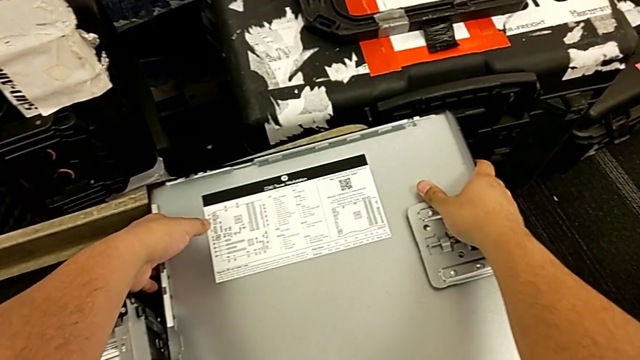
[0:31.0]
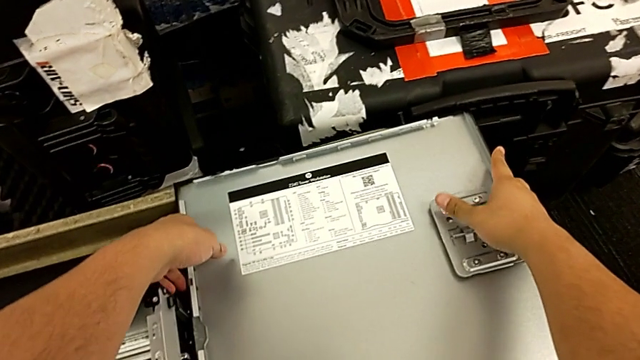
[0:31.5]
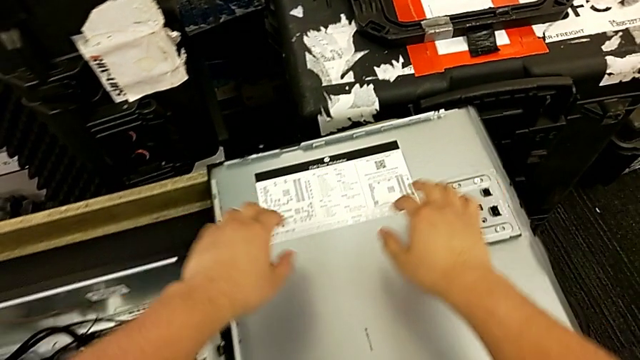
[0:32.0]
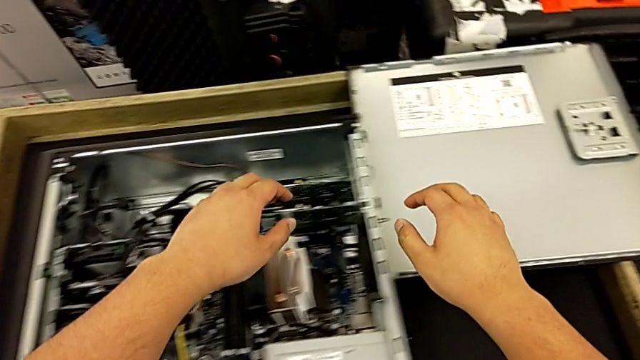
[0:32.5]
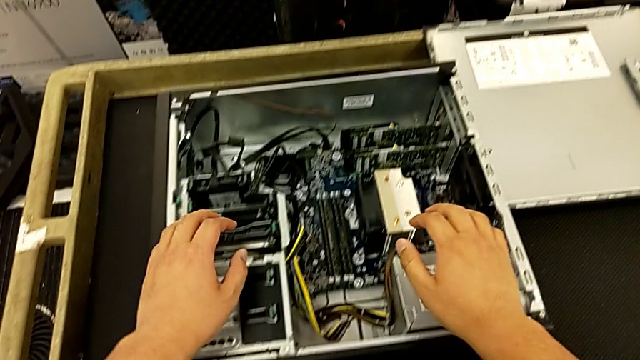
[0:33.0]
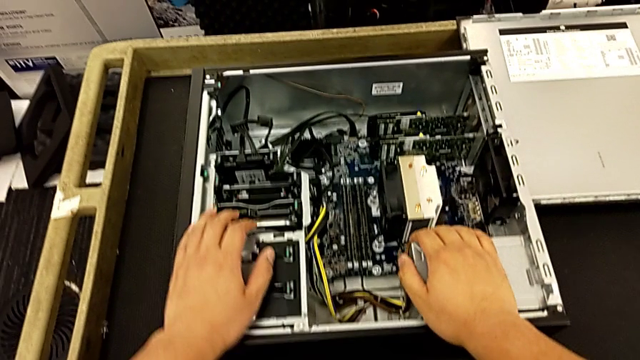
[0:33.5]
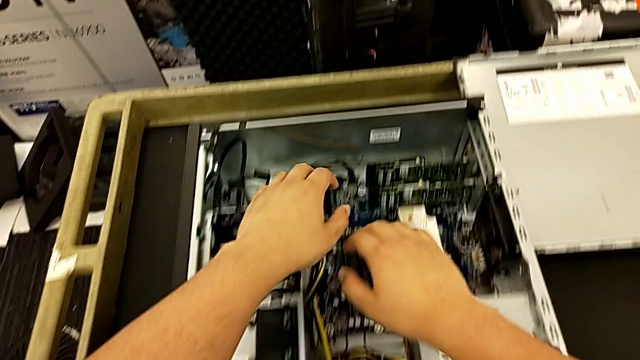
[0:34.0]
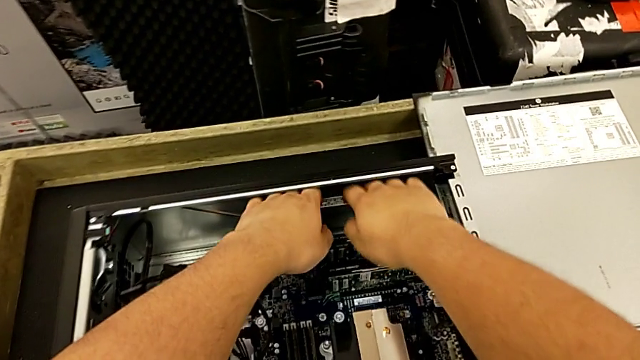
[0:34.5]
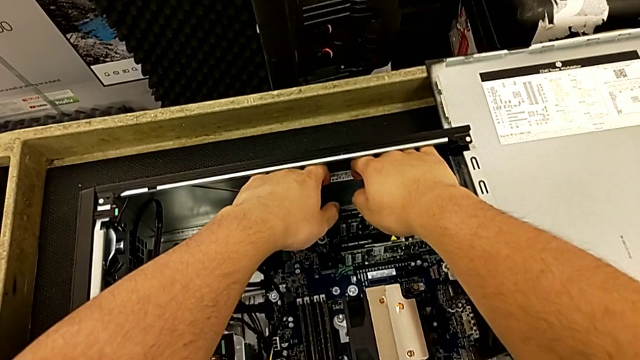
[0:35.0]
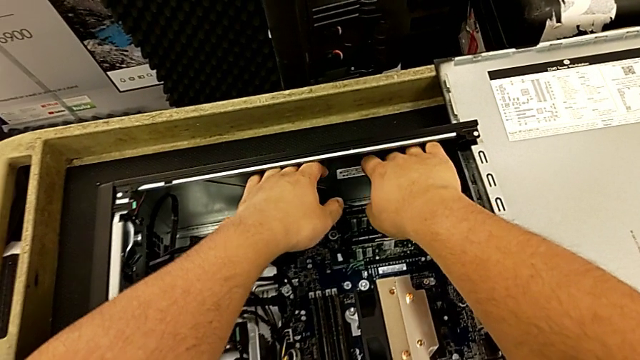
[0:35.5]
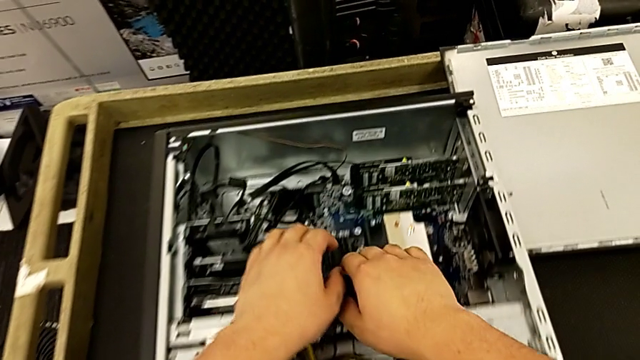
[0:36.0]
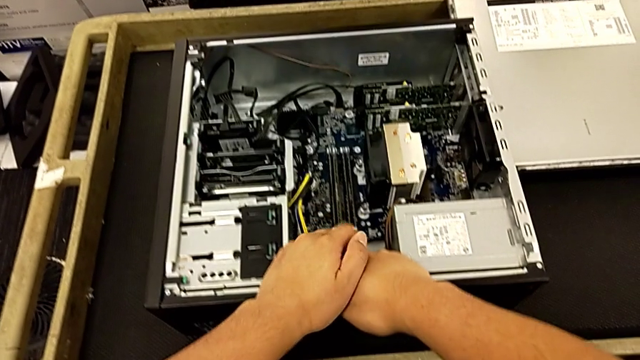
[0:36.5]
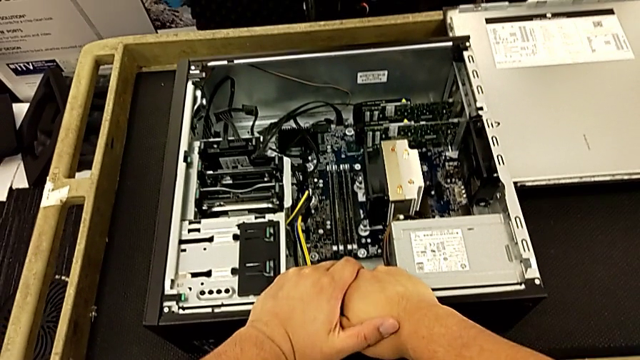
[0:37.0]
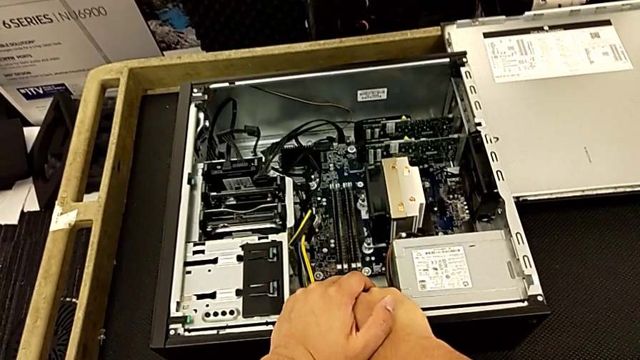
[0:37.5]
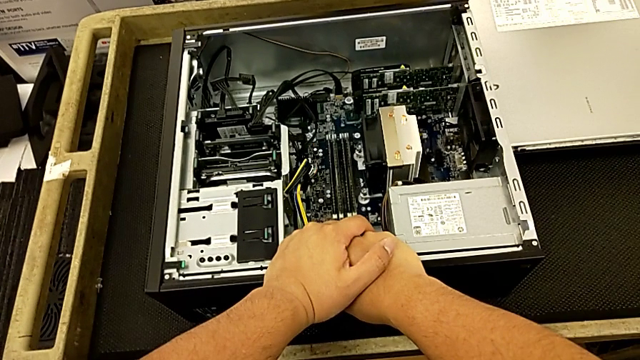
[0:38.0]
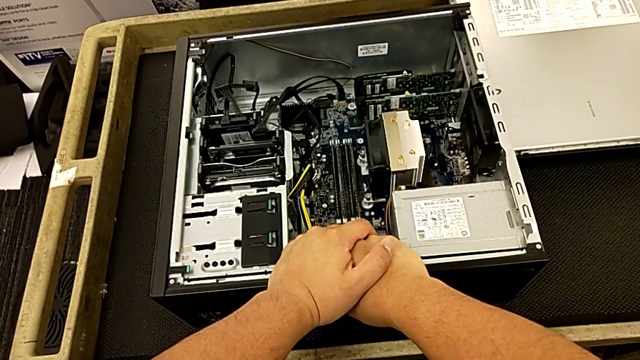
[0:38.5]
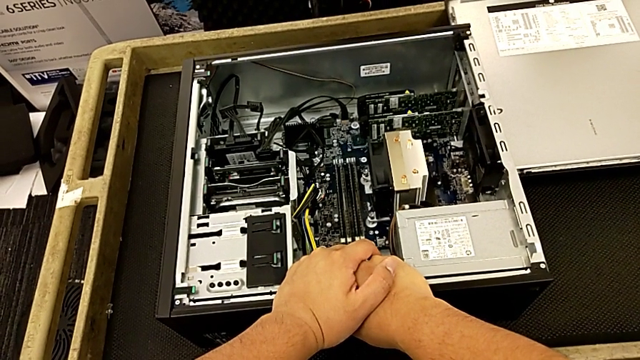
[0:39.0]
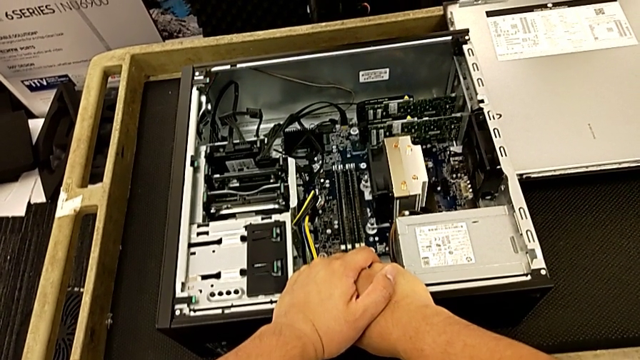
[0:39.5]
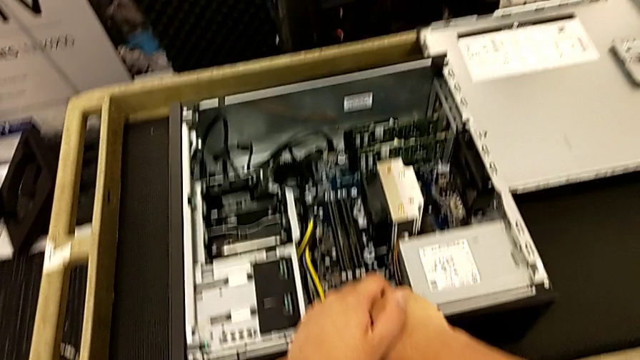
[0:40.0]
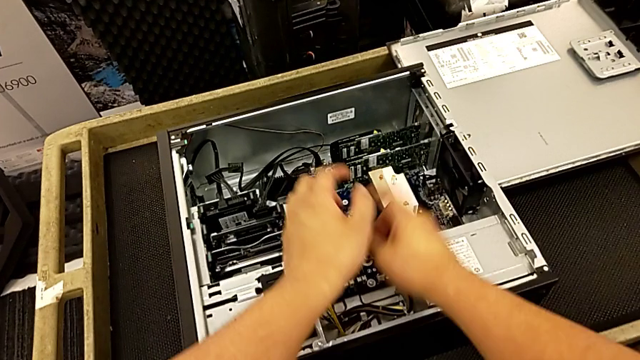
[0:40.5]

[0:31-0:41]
The camera wearer is removing the first graphic card from the motherboard. They touch the top computer tower and touch the bottom computer tower.

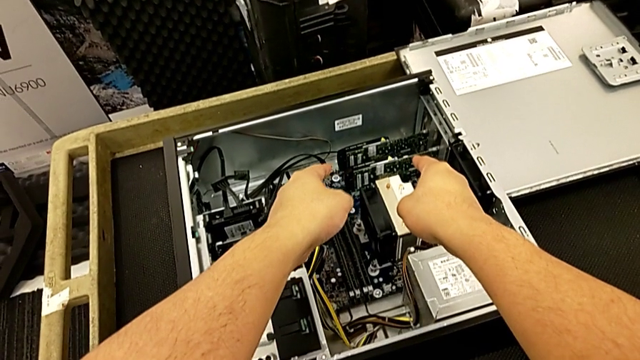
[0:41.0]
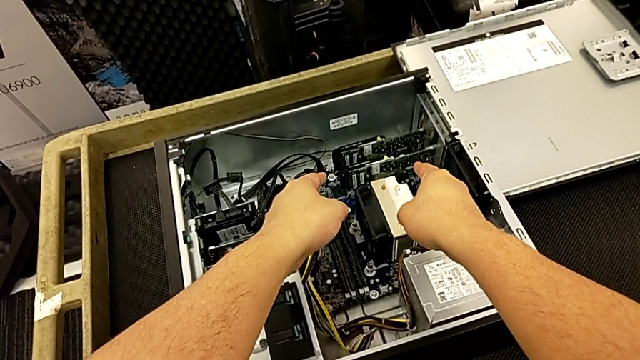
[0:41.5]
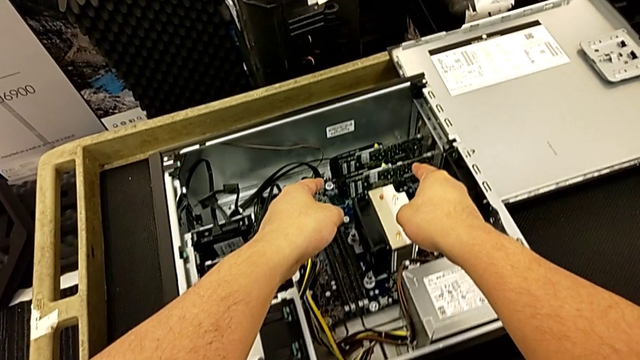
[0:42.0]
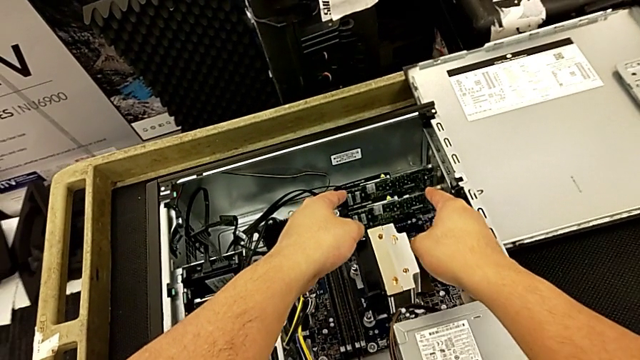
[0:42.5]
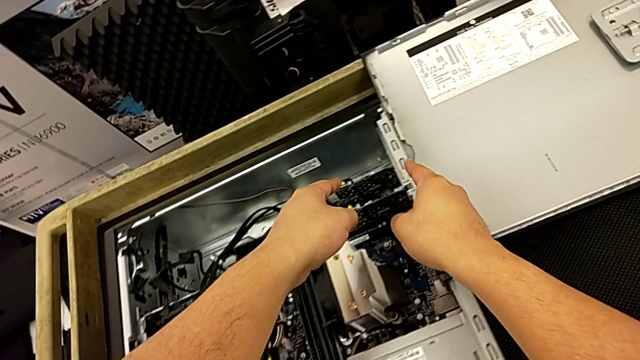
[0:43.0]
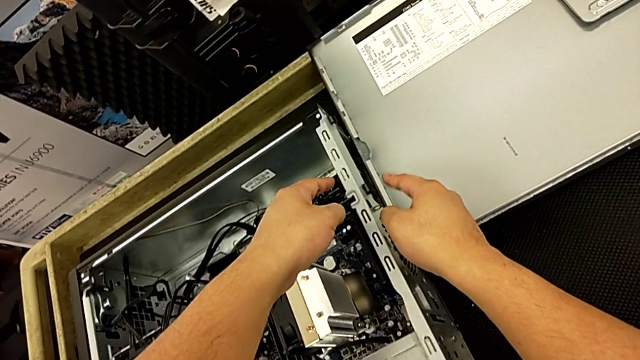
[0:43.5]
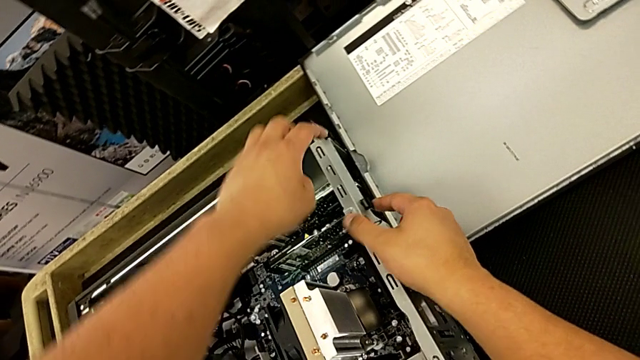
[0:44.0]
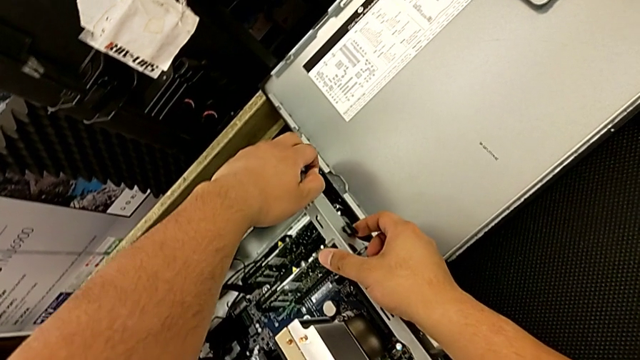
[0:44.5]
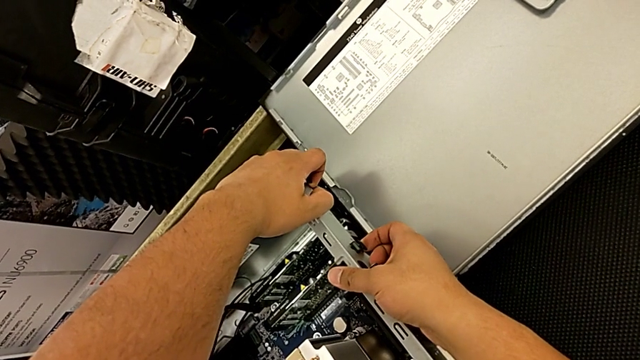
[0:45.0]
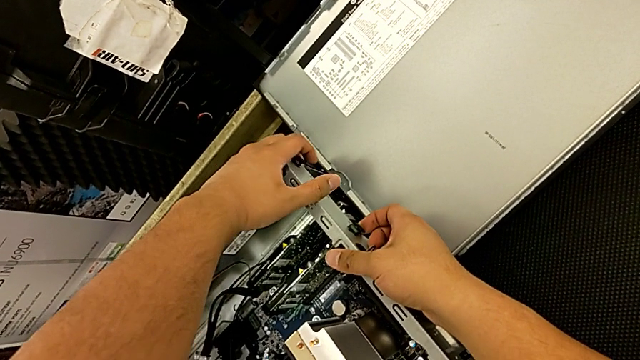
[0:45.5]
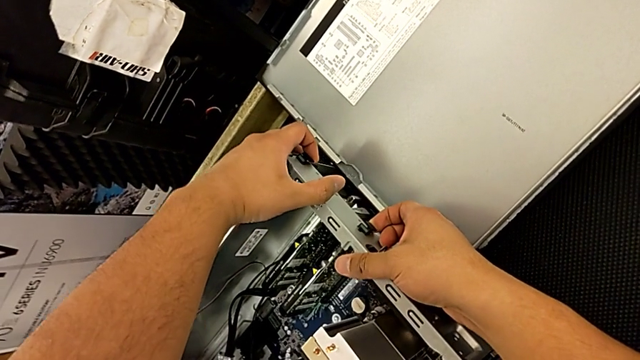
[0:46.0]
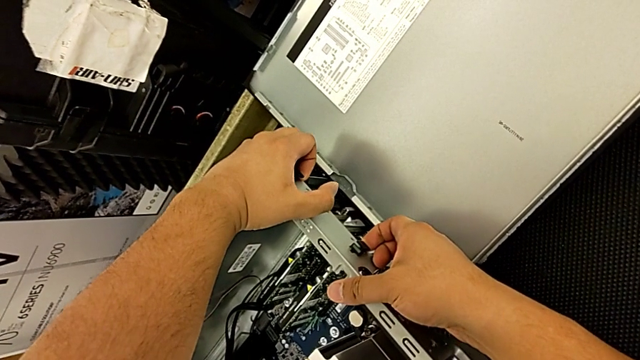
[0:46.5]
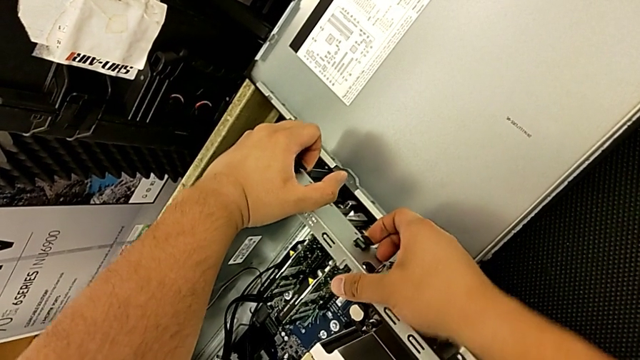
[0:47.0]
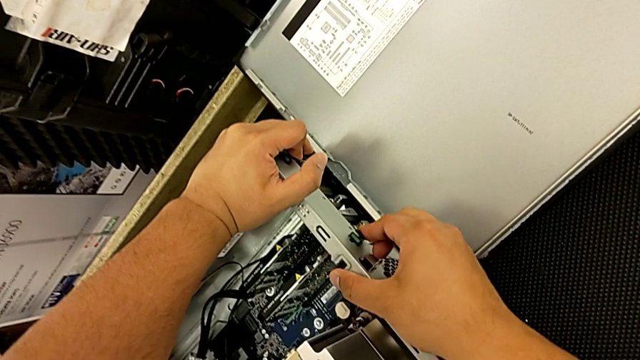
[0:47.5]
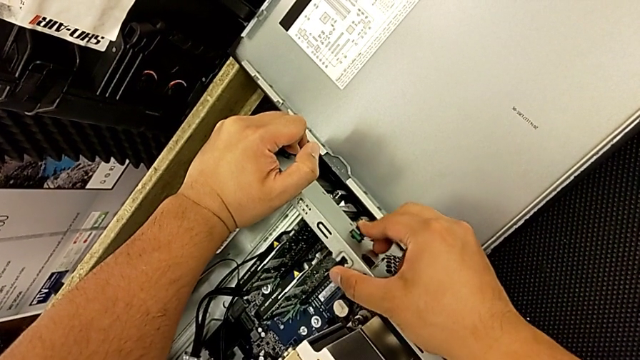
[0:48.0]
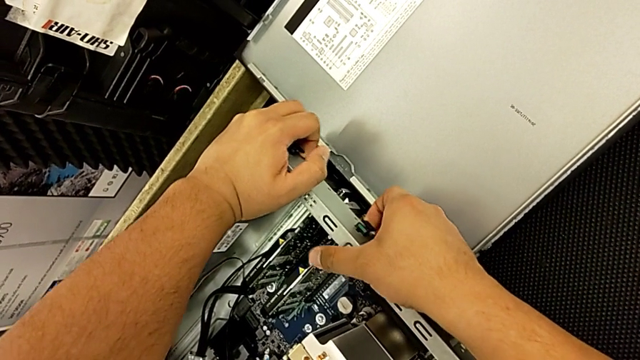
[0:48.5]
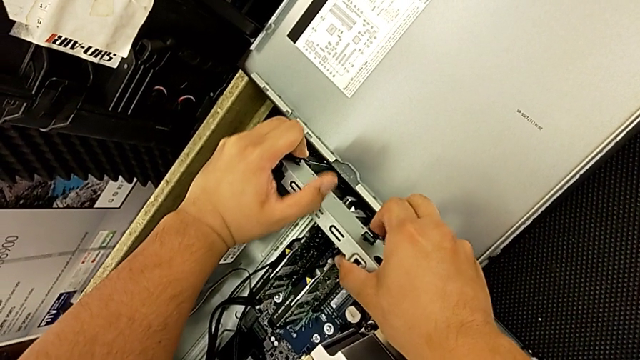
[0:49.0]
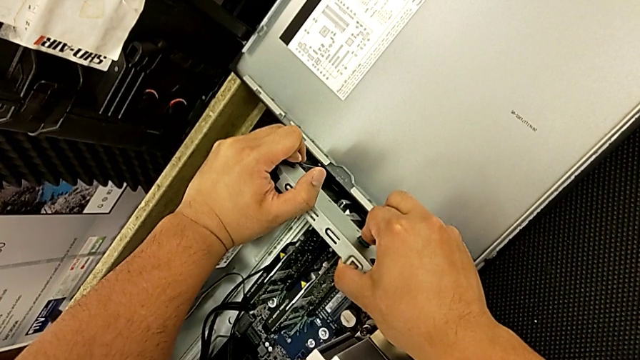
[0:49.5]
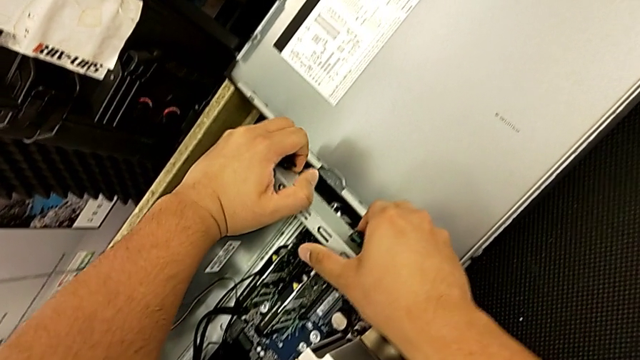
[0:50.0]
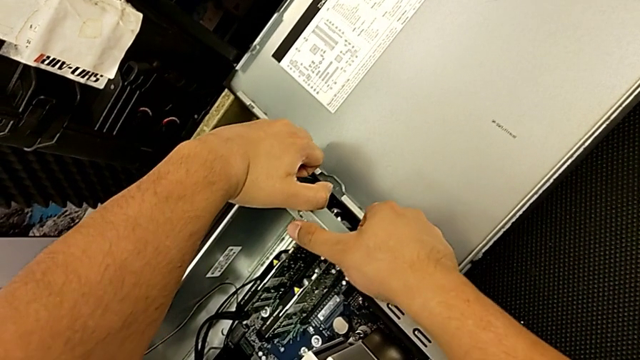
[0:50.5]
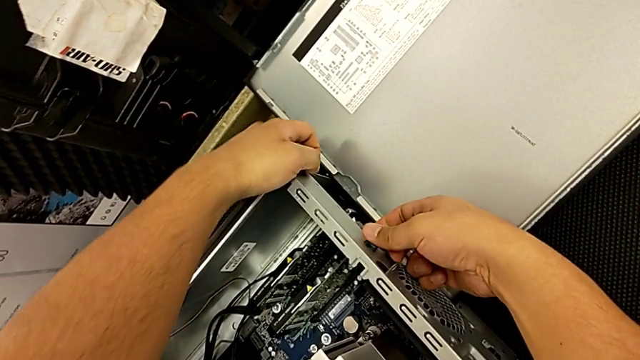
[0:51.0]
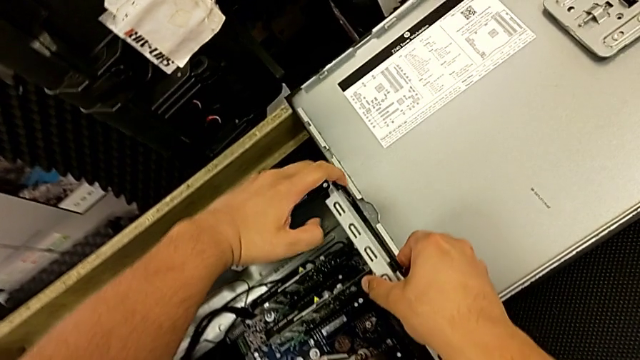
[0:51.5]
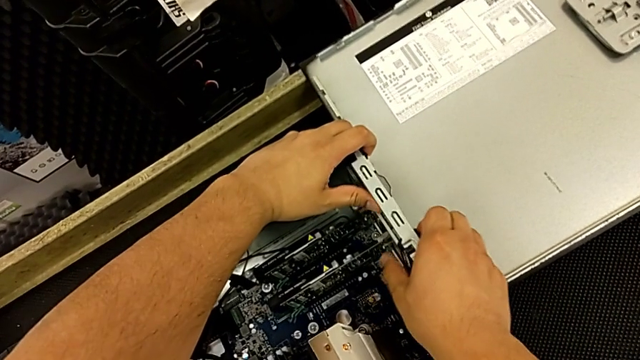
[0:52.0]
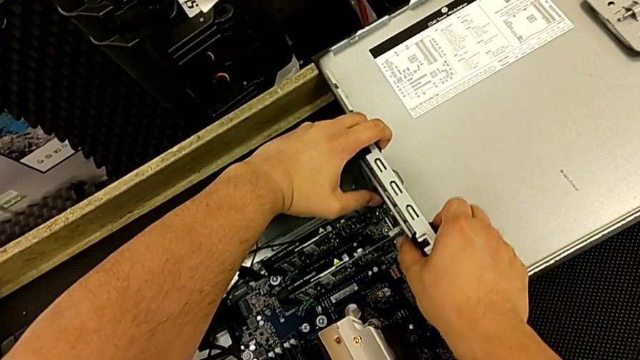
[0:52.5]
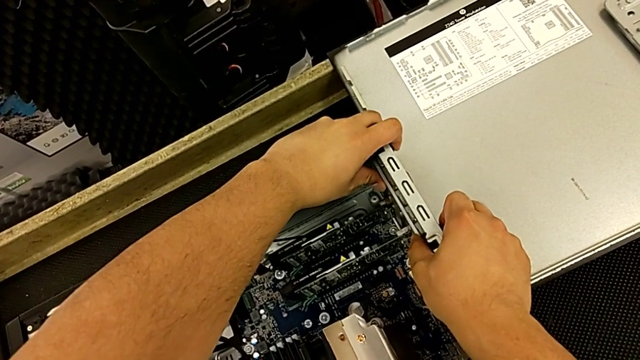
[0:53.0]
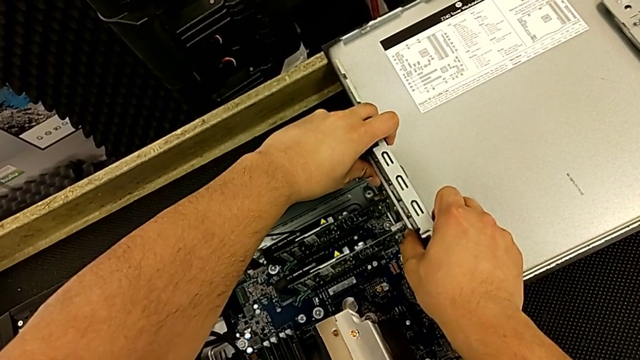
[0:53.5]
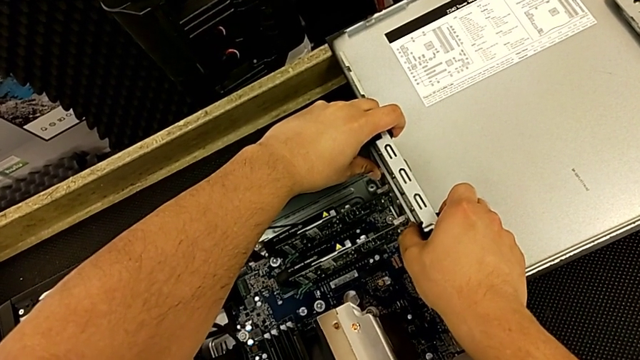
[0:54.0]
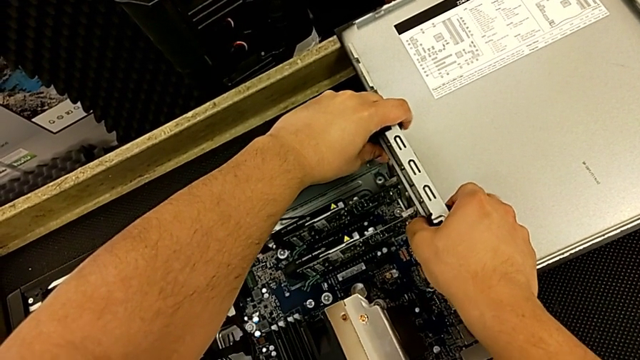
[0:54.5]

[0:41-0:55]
The camera wearer is removing the first graphic card from the motherboard. They point at the graphic card and begin to press the computer tab.
